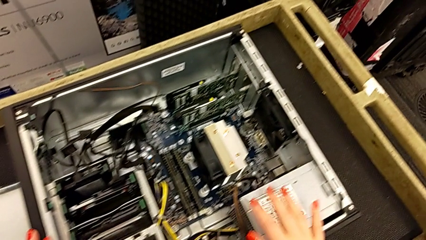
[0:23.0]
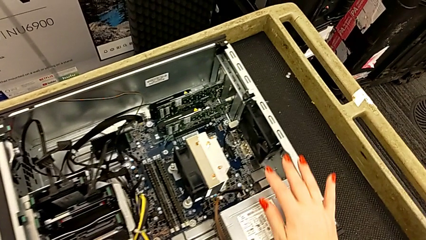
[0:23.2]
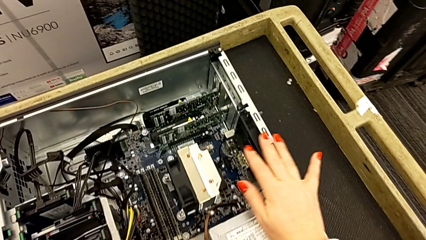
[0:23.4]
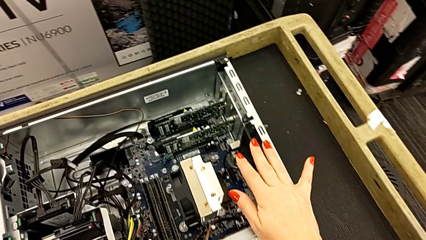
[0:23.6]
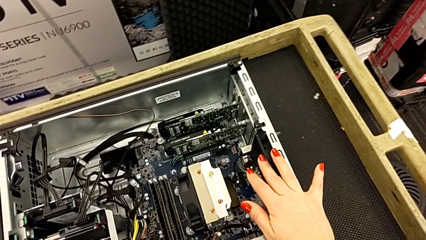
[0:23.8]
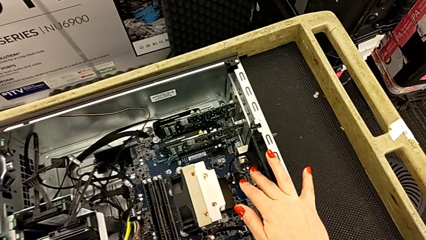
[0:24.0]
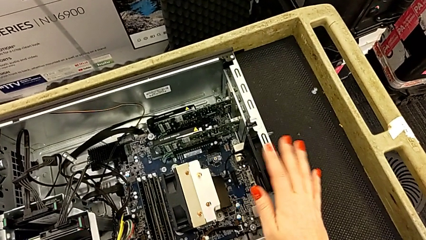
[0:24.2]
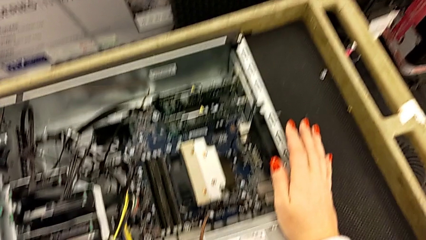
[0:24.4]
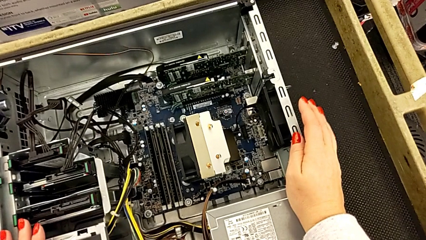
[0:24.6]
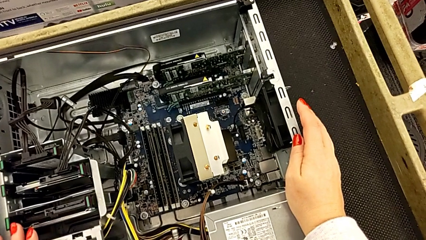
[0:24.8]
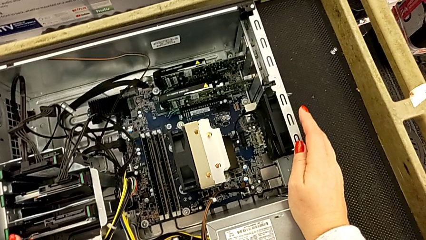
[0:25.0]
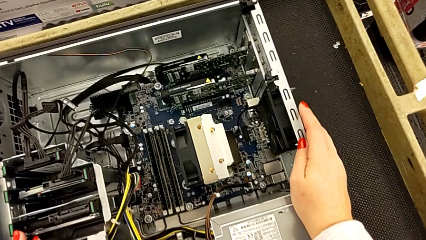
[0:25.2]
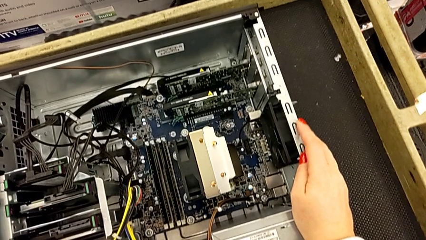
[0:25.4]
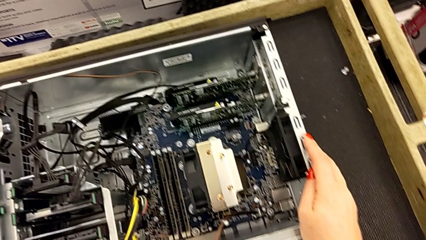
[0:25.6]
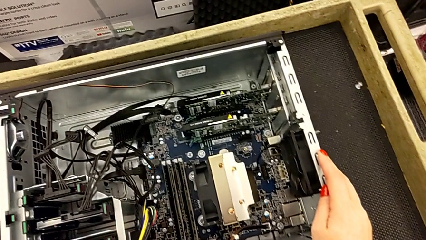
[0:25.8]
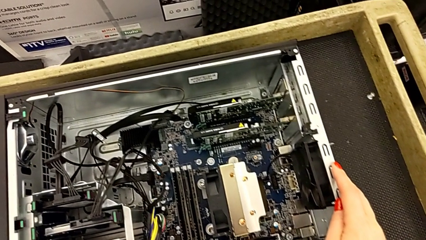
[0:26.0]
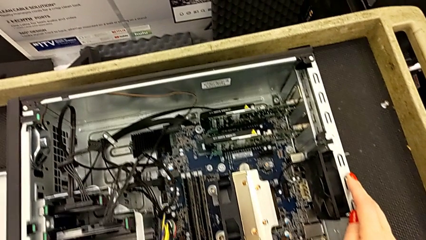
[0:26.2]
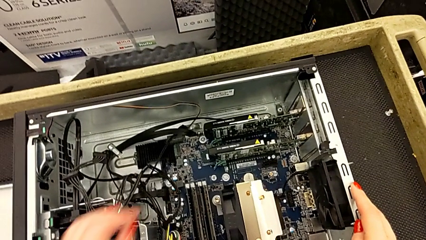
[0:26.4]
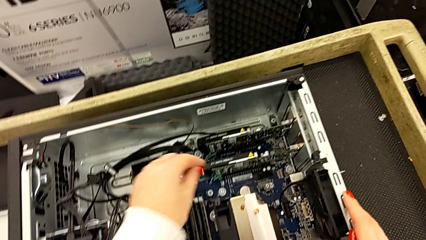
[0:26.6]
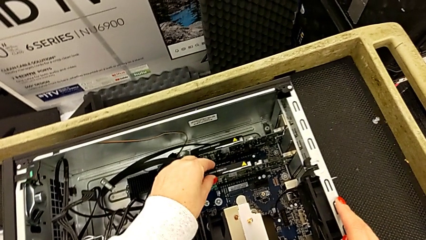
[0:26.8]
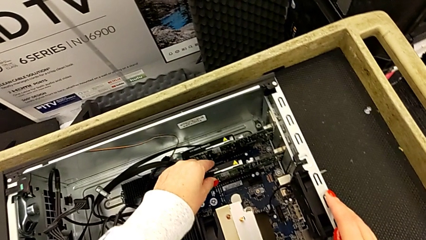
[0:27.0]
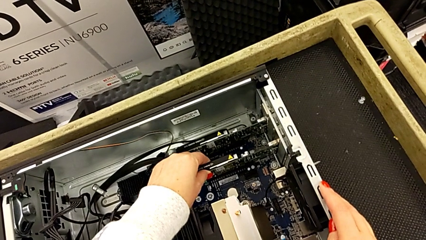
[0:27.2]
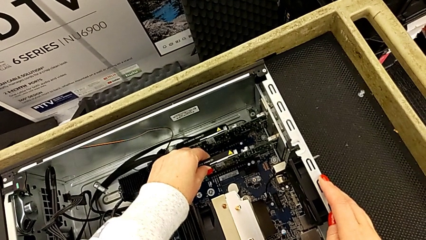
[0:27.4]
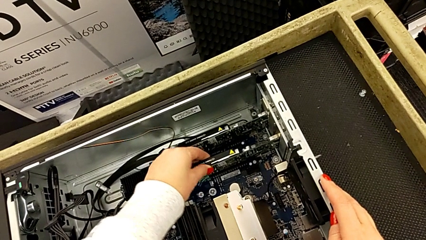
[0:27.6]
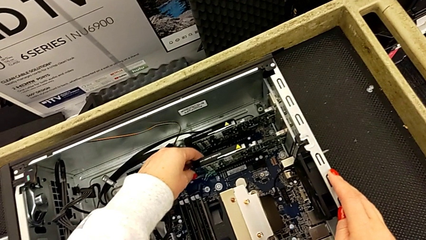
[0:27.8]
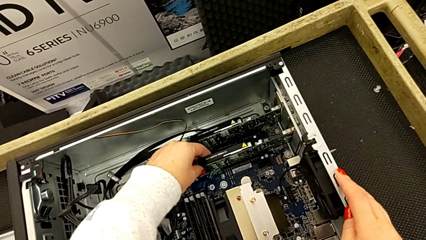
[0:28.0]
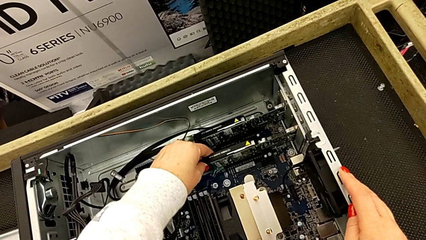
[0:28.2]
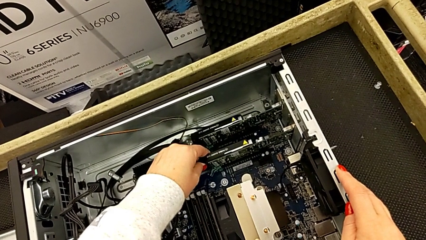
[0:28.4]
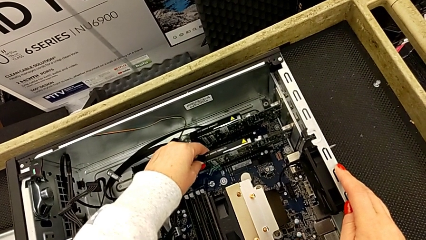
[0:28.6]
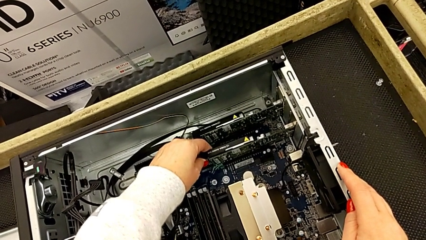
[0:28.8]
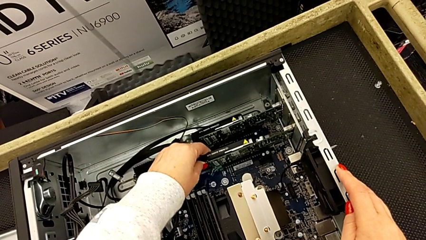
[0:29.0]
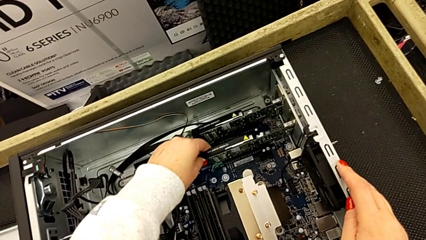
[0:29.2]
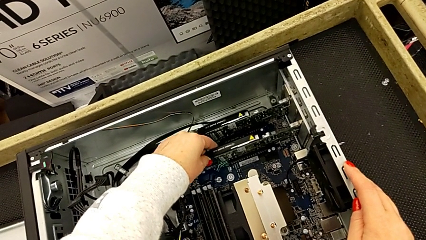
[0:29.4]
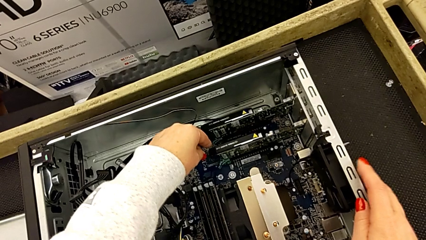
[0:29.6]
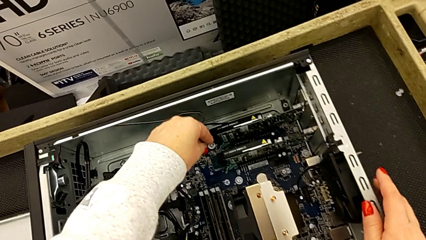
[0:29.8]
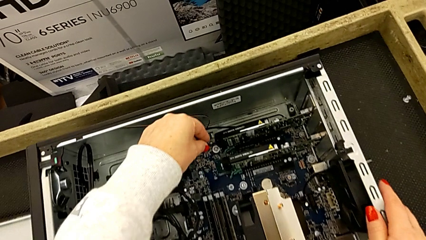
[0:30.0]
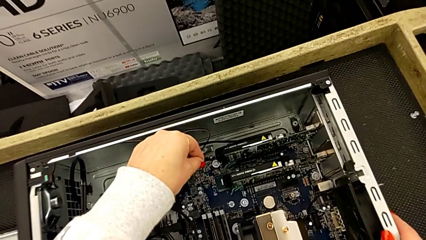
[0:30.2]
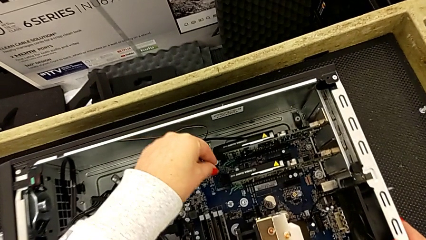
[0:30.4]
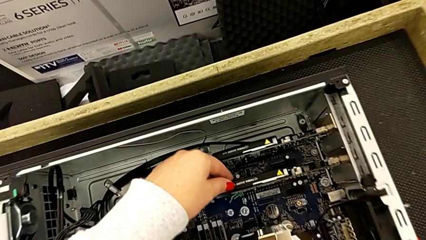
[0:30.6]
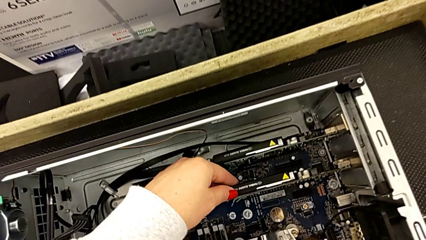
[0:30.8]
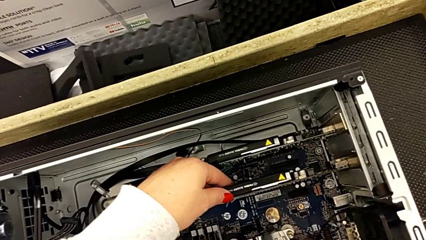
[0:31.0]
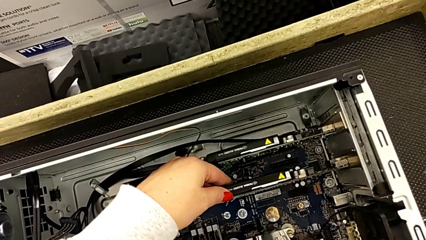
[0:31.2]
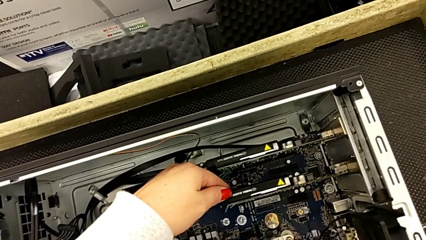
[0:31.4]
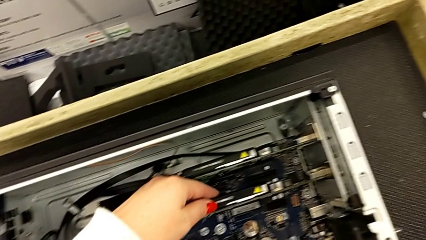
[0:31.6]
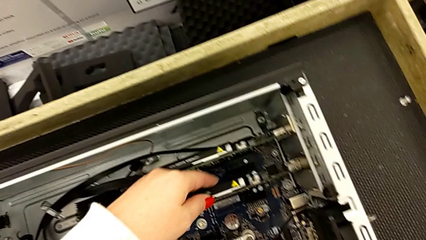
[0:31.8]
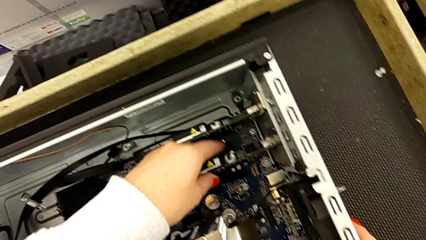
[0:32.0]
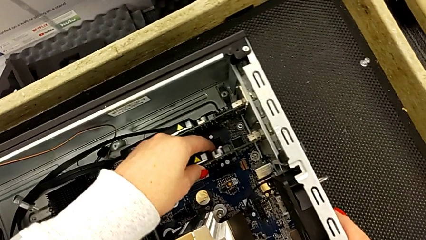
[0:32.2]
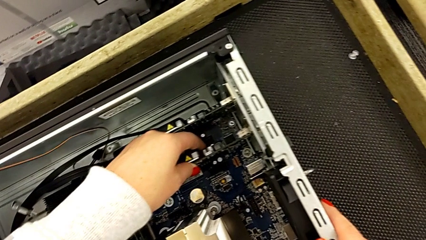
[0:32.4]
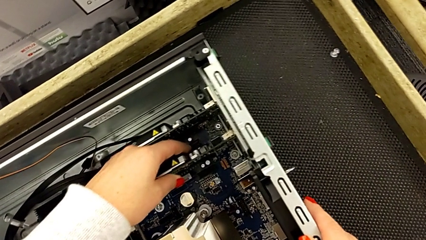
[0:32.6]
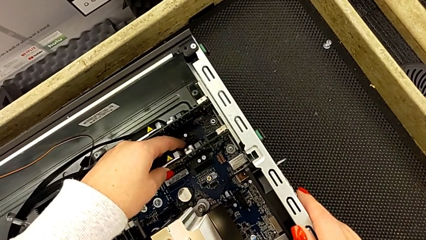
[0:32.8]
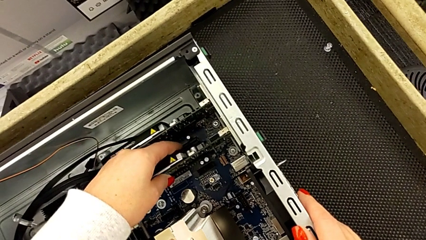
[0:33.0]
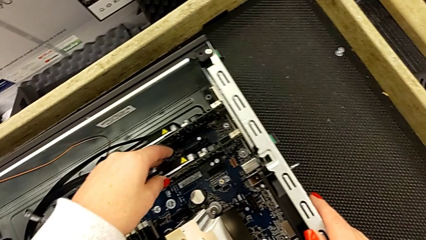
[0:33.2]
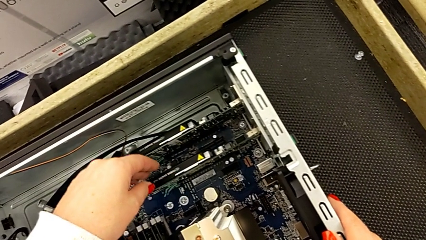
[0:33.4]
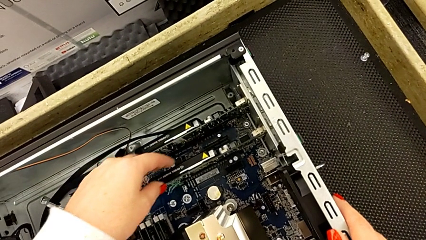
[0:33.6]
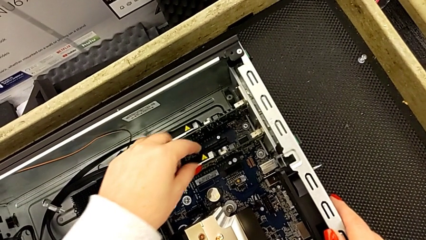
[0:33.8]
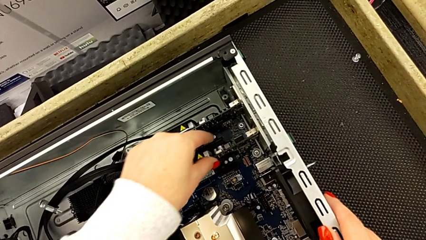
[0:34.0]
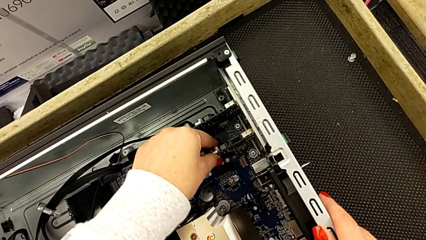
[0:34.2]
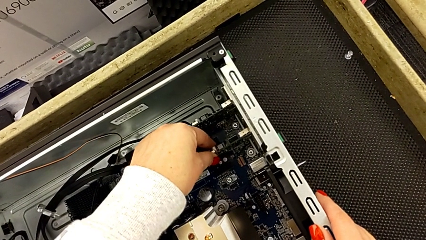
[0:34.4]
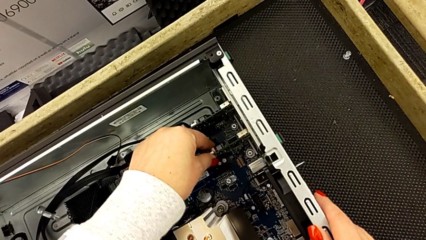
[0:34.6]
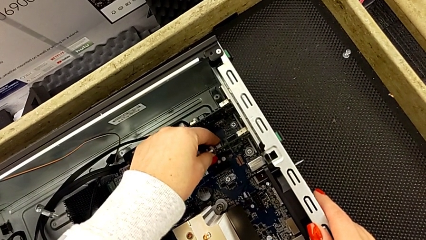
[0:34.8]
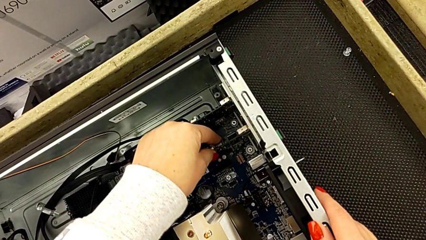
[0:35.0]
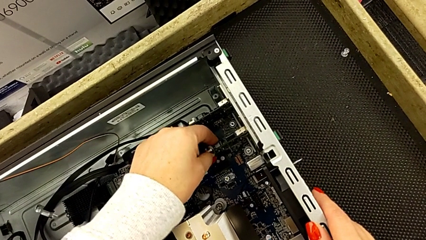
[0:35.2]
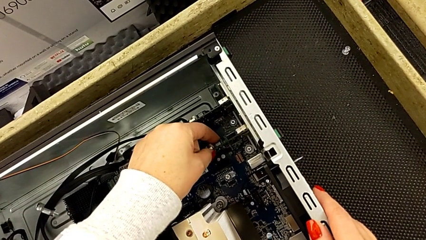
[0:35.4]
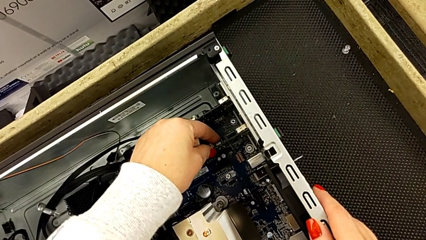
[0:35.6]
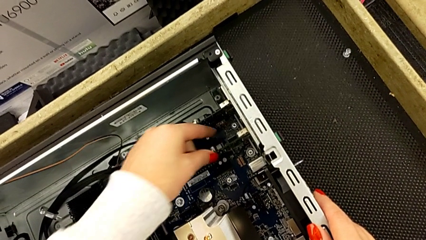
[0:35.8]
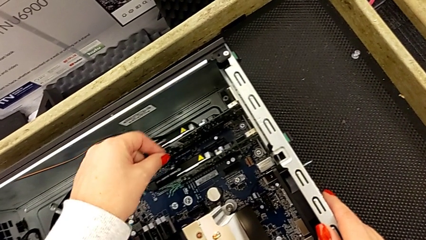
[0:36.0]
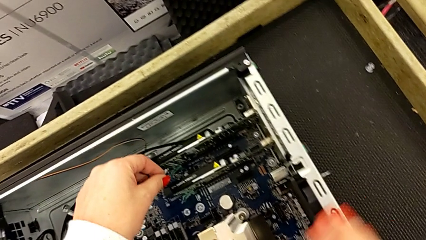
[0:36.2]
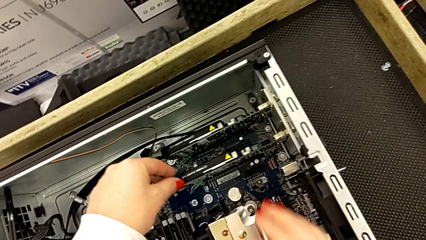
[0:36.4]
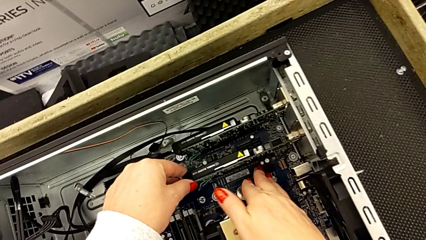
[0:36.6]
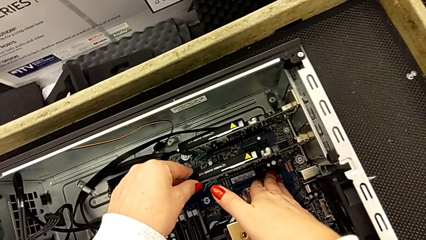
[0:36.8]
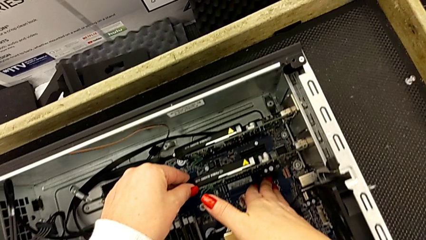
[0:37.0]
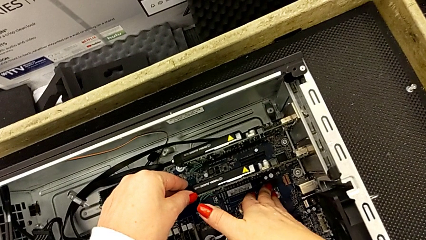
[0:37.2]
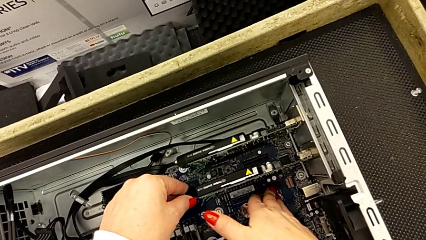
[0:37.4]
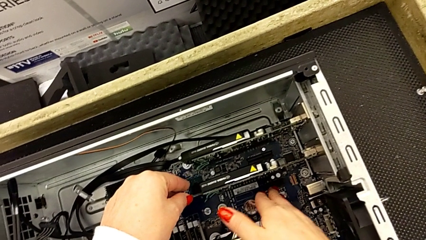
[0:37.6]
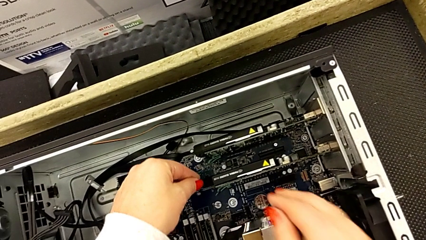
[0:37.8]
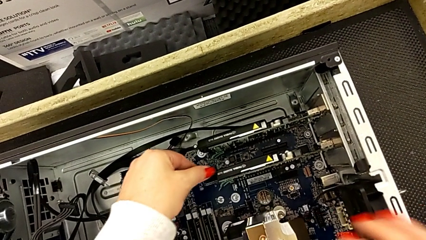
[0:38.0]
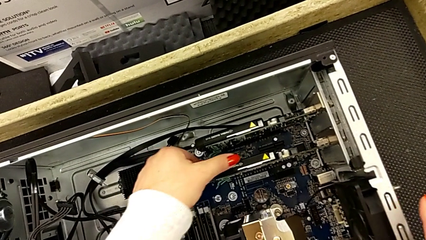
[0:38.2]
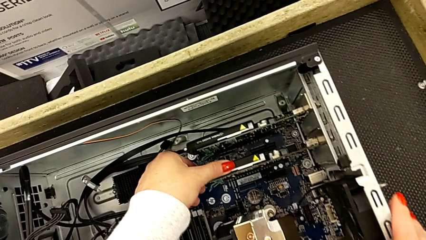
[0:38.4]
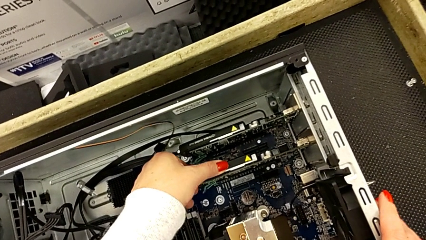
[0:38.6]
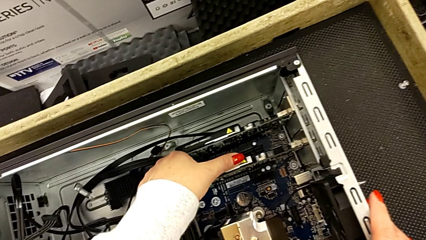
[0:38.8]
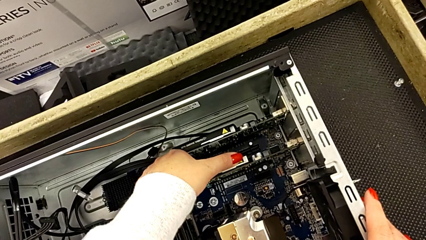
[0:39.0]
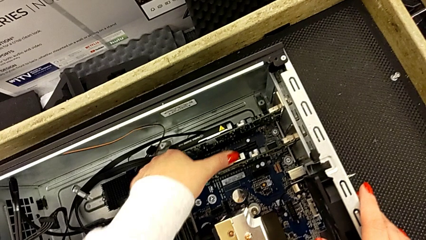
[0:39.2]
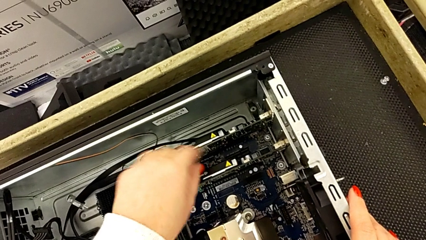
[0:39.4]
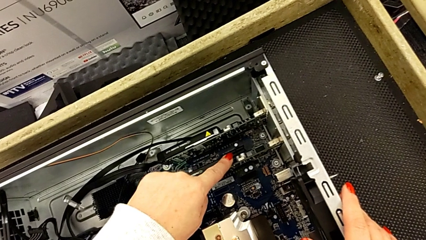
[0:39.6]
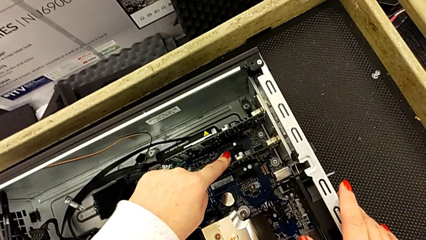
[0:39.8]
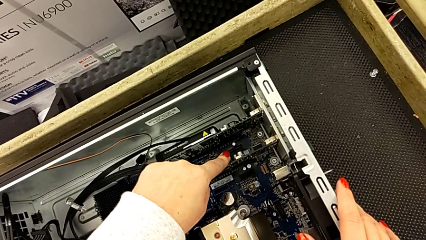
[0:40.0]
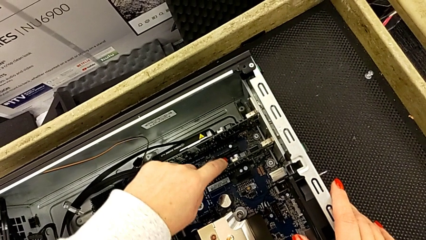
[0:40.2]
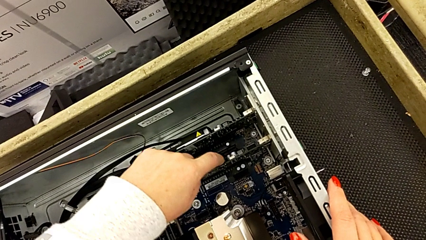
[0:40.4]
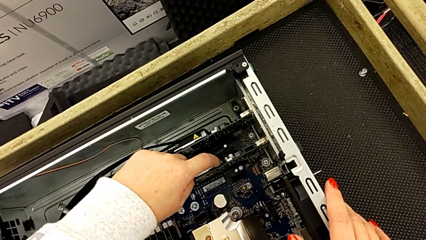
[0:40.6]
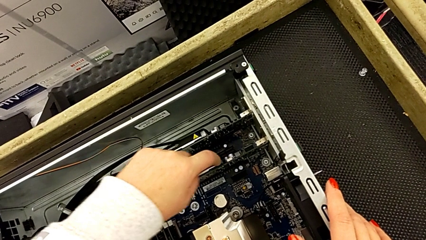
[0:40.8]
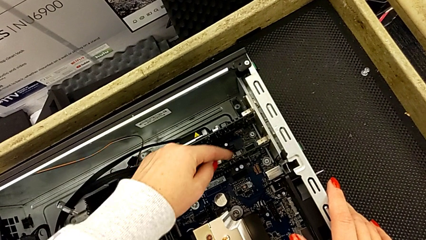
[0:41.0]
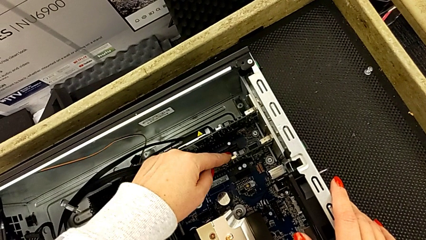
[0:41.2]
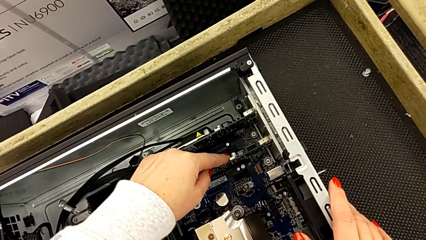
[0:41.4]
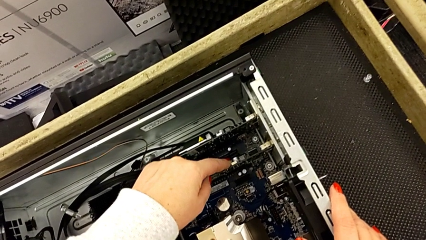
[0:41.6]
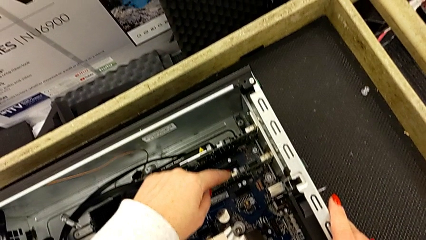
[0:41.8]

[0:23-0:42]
The camera wearer is inspecting the computer's interior. They grab the graphic card, pull it, inspect it, grab it, touch it and push it.
